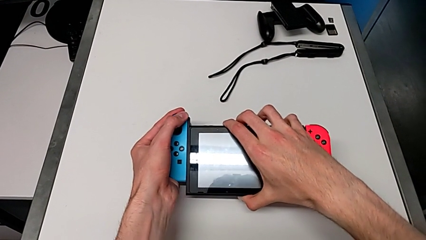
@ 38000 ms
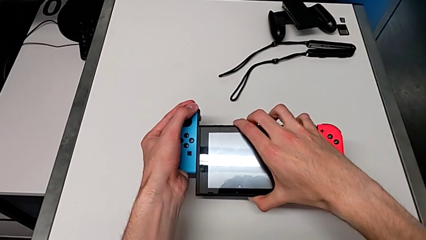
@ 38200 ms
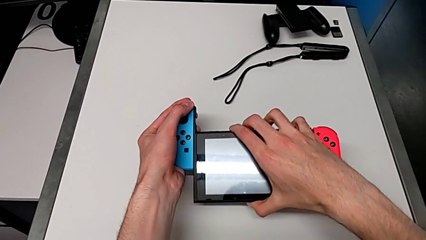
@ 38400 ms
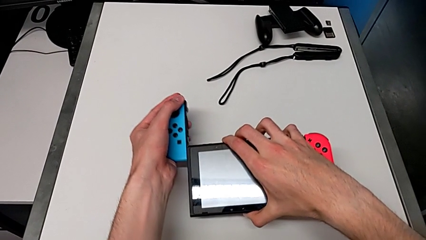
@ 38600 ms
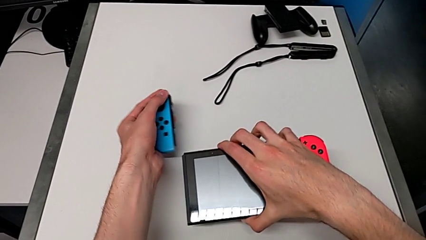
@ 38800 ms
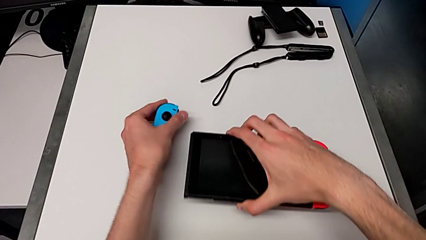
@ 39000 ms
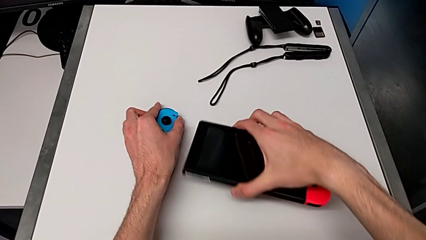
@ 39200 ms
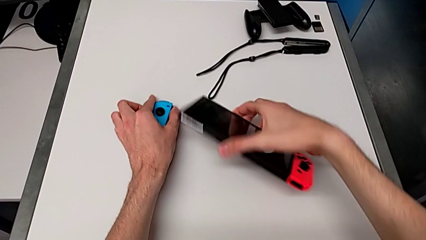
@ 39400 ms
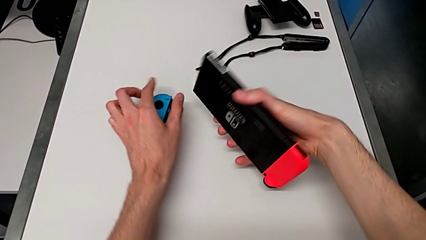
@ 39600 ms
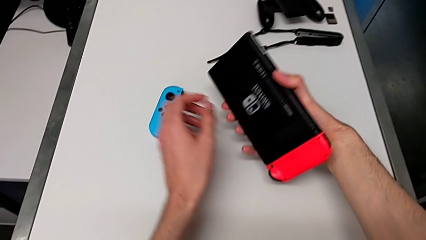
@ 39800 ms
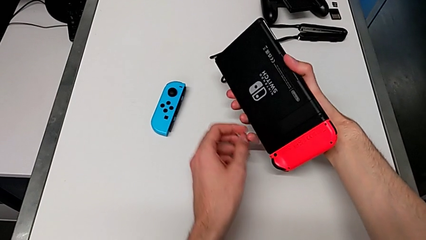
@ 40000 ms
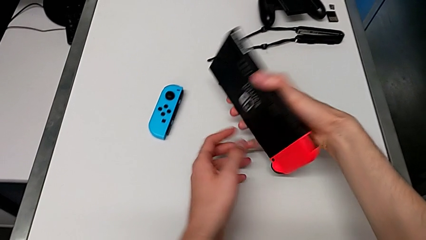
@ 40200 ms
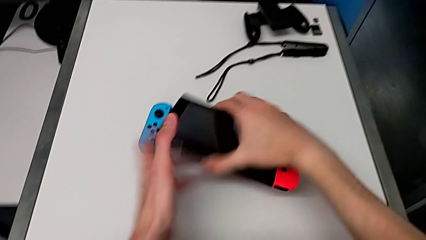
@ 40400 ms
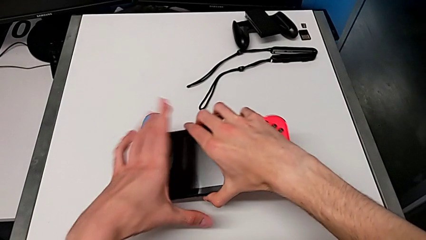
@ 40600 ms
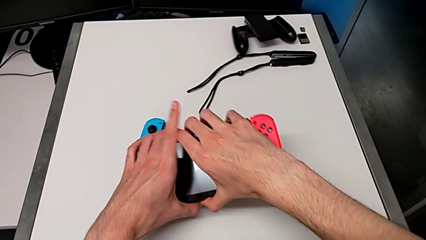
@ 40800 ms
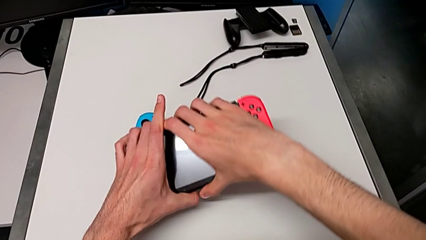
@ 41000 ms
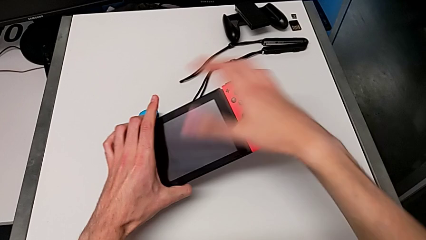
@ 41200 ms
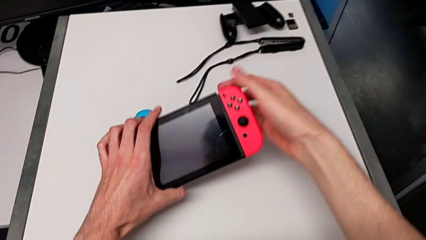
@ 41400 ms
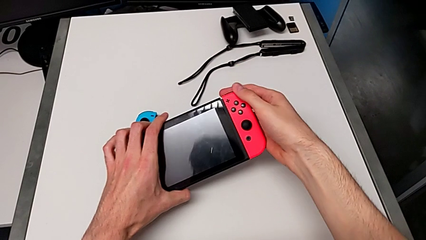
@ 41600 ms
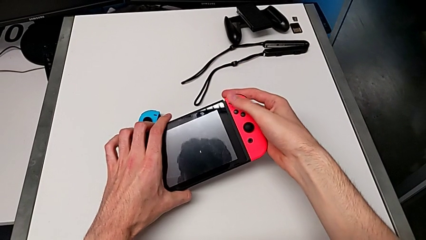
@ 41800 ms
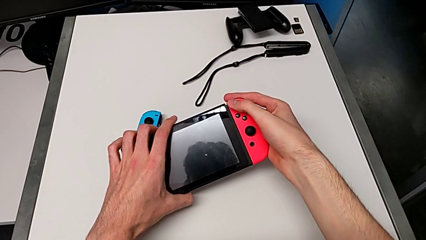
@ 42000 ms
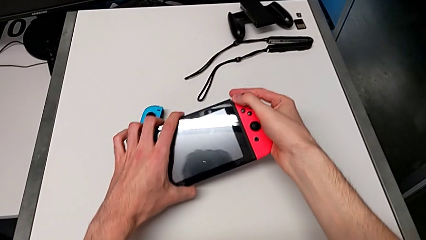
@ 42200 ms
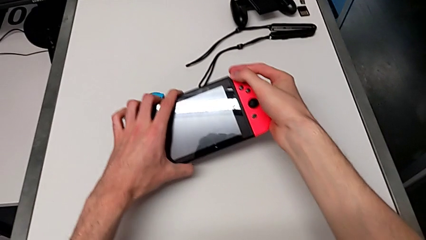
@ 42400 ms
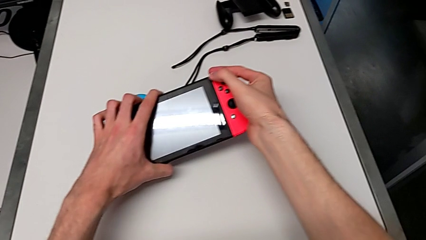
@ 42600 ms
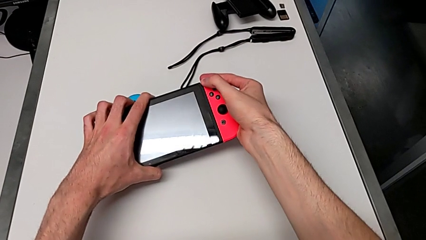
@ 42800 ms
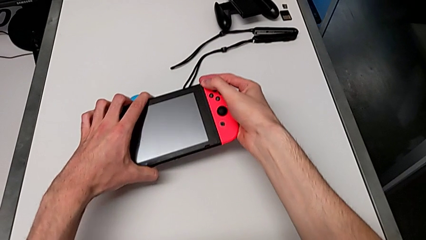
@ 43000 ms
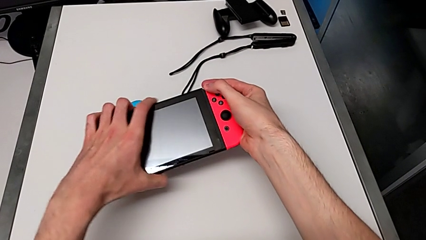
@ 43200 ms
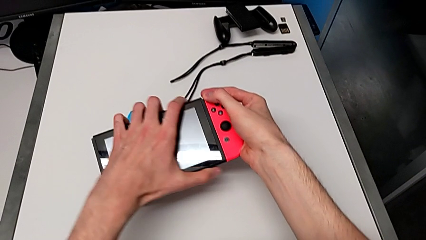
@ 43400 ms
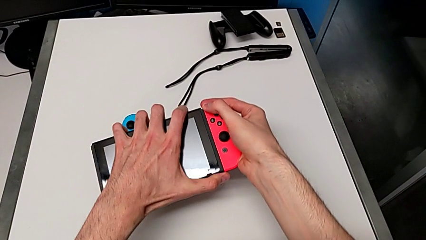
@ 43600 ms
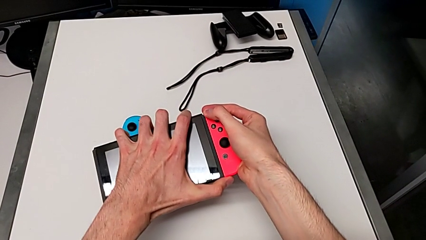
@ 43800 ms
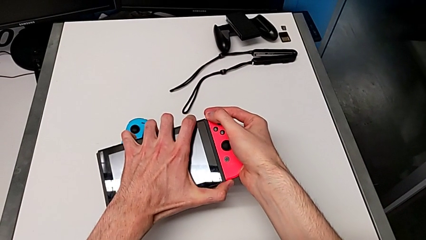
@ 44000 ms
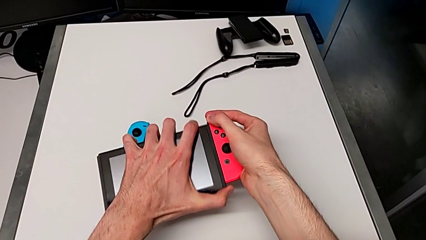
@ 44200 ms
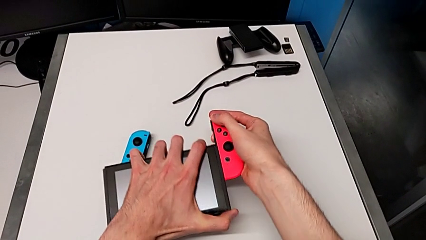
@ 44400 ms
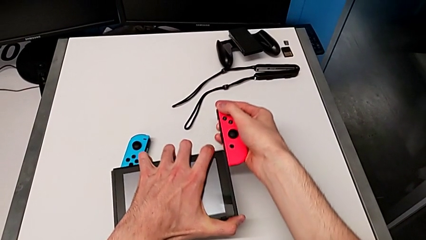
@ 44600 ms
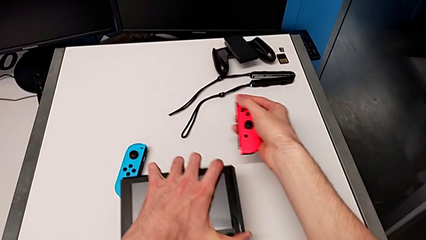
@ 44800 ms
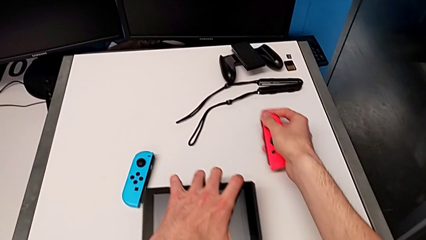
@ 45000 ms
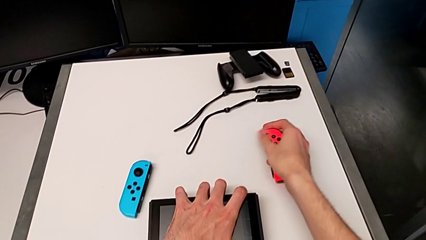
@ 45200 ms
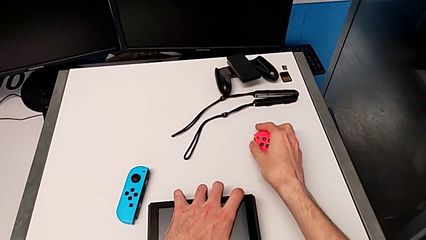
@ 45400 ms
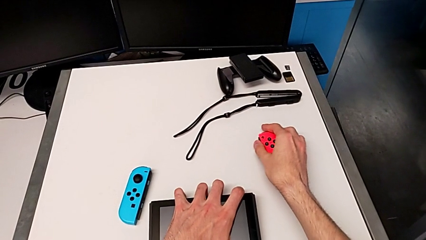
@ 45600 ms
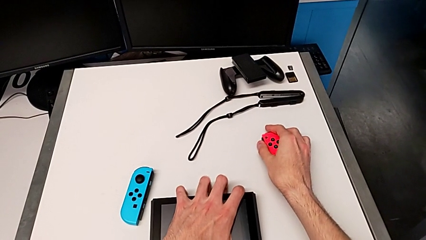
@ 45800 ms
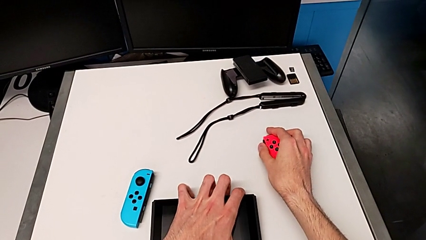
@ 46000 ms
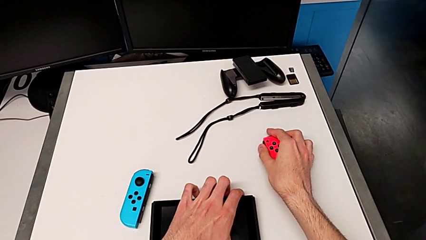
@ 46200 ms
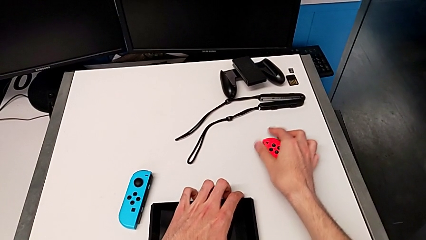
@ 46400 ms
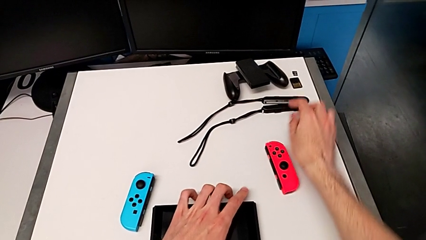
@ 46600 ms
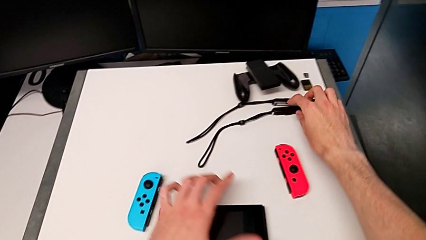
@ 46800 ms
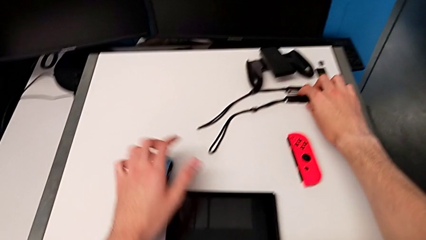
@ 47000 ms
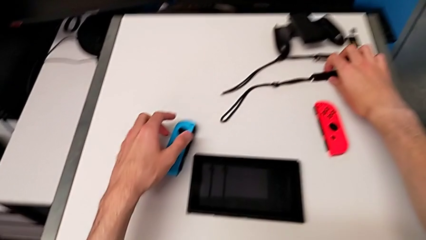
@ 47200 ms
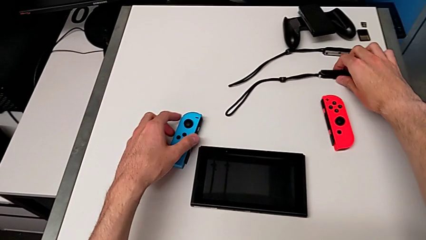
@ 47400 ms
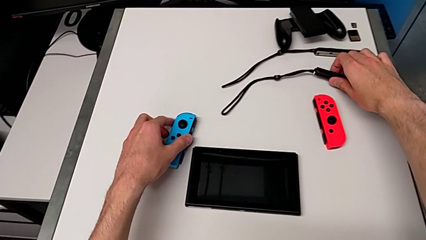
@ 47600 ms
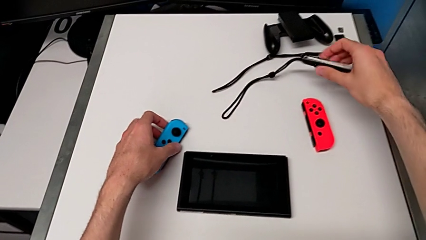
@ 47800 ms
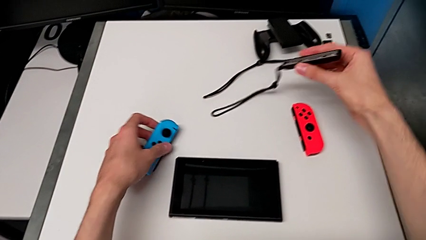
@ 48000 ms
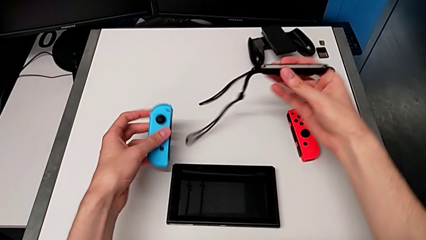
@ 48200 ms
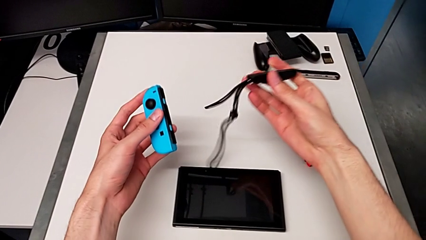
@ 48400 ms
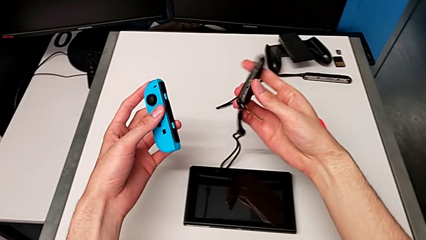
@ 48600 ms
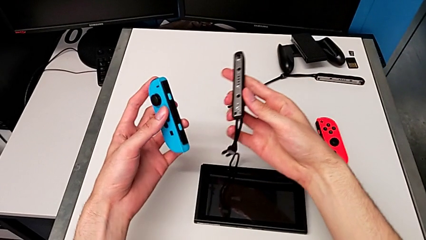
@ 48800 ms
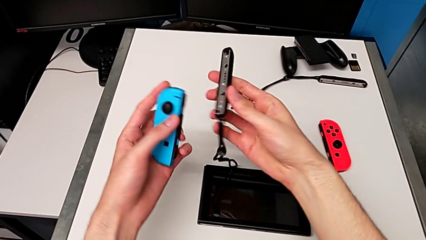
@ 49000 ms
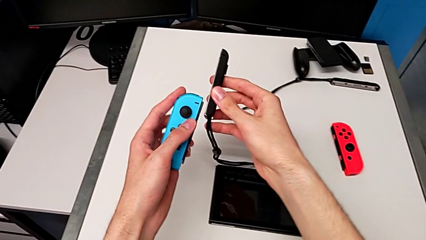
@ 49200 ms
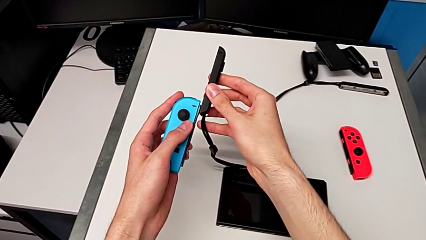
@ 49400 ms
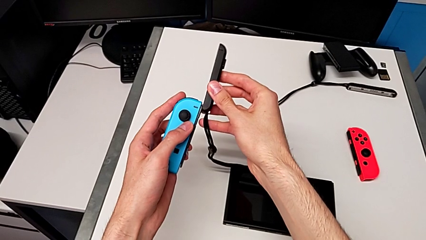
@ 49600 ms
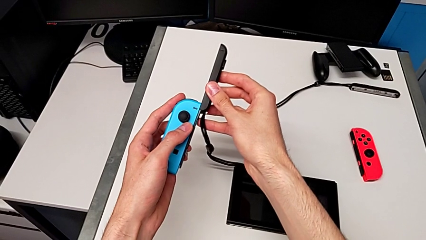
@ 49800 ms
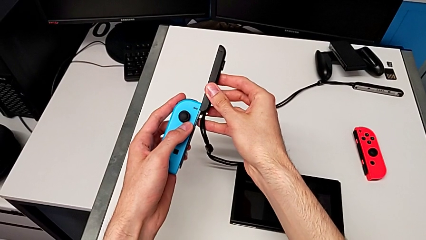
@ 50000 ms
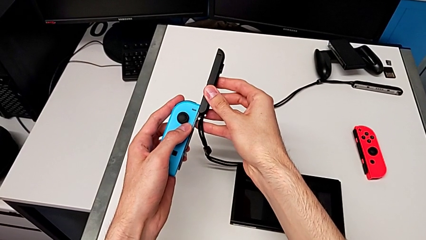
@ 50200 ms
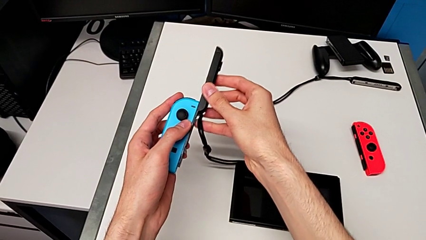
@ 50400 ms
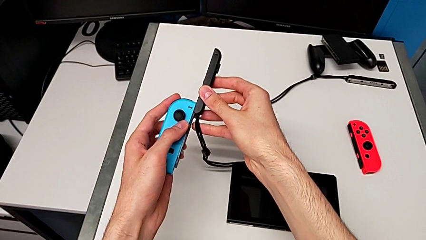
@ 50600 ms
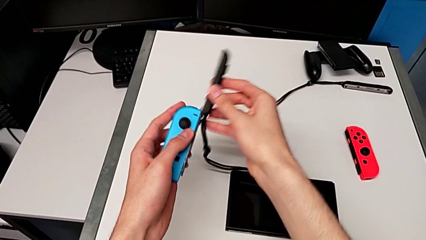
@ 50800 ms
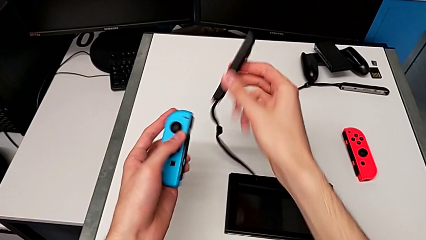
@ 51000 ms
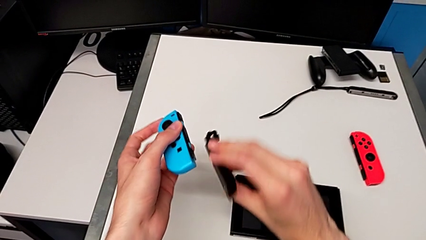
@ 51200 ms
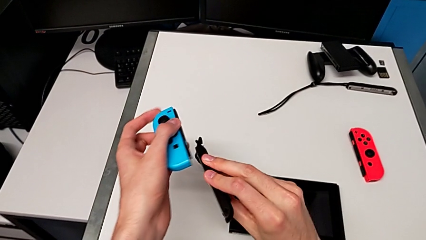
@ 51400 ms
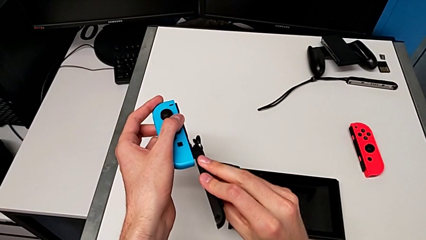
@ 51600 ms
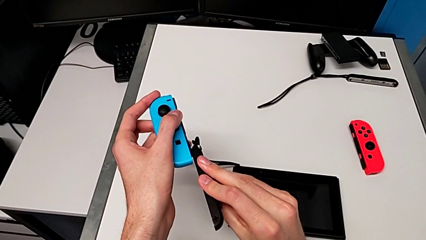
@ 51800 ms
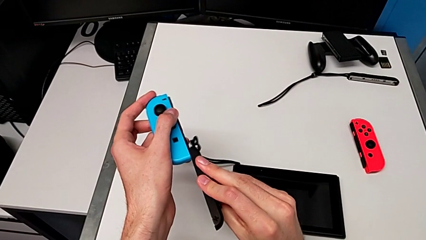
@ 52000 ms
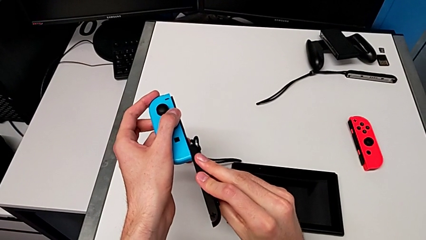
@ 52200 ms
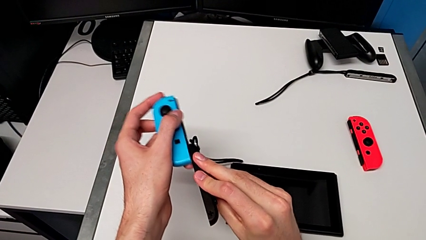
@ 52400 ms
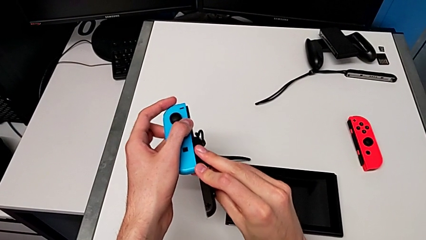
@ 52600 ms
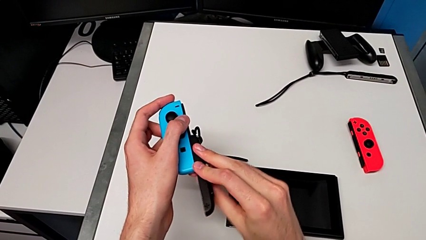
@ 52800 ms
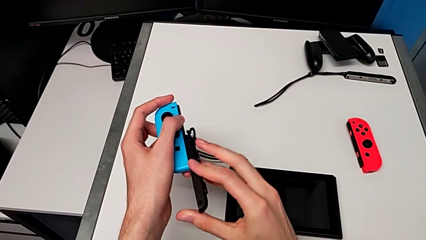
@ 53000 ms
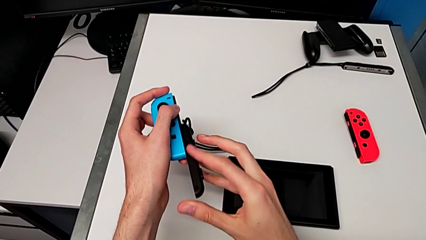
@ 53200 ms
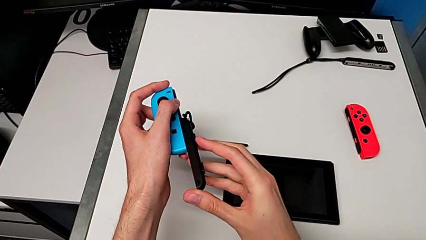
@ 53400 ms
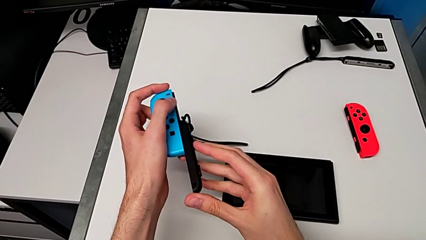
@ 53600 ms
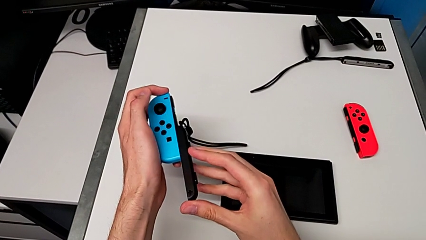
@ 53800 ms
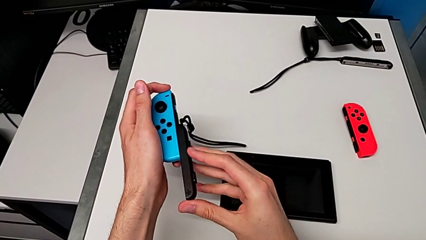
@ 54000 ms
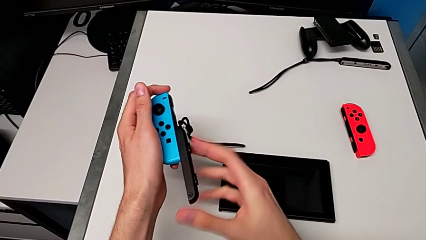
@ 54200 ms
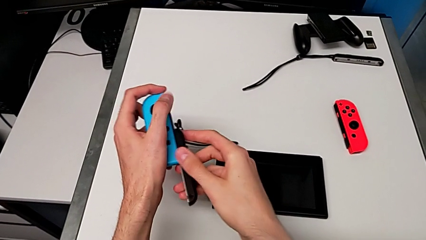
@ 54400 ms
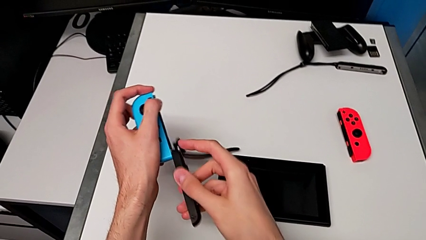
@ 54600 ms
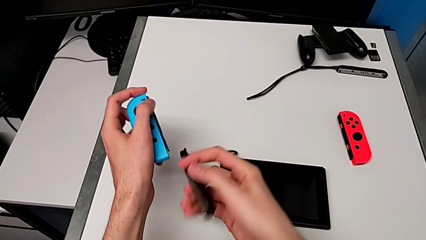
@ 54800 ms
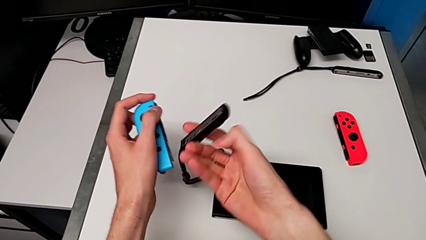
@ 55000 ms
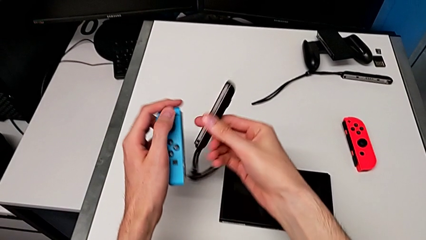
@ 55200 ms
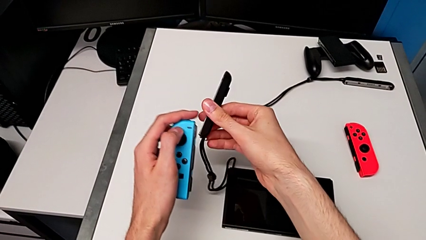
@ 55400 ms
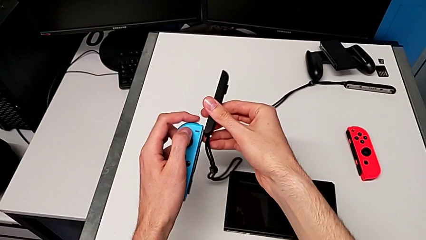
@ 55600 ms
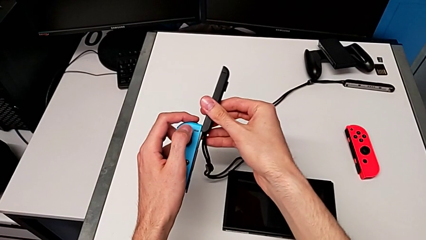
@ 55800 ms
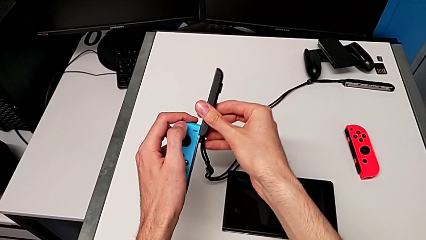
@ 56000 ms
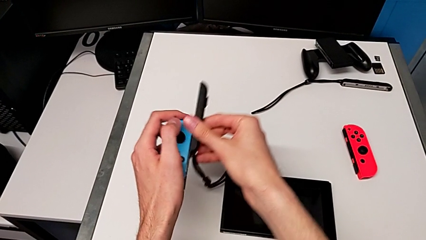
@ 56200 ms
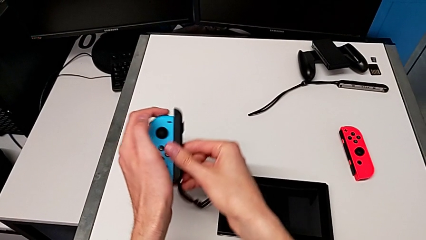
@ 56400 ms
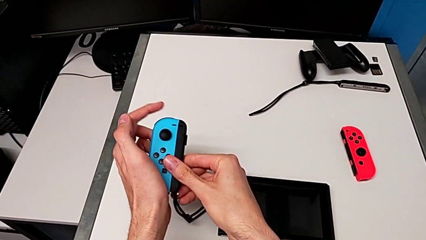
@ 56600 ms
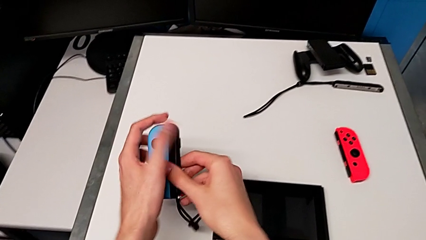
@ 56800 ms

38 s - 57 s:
The camera wearer is changing to the Joy-Con strap. They withdraw the Joy-Con controller, rotate the Nintendo Switch, withdraw the Joy-Con controller, place the right Joy-Con controller, grab the Joy-Con strap, insert it, rotate it and insert it.
